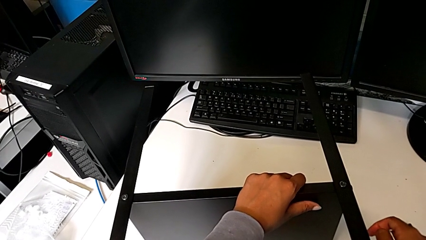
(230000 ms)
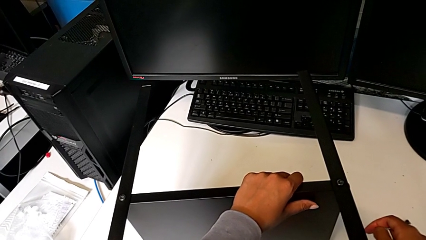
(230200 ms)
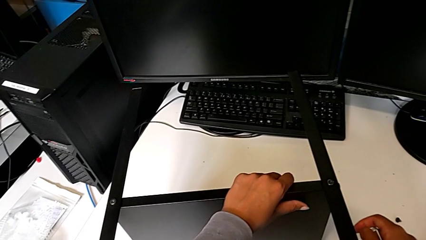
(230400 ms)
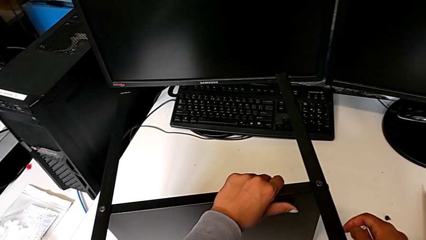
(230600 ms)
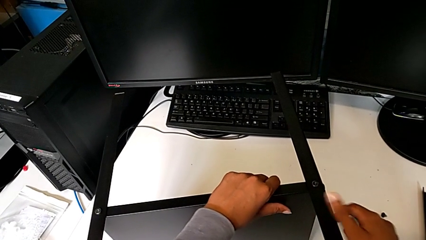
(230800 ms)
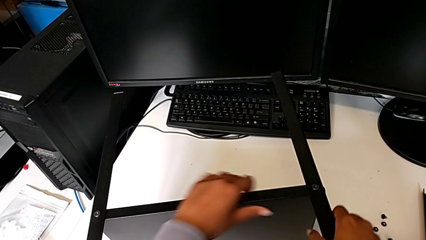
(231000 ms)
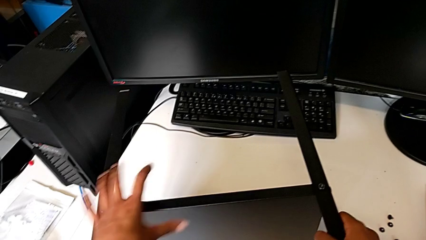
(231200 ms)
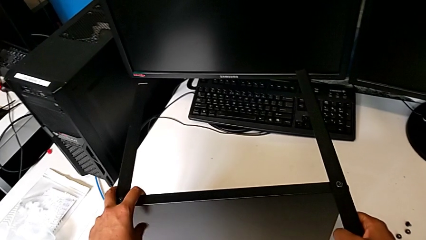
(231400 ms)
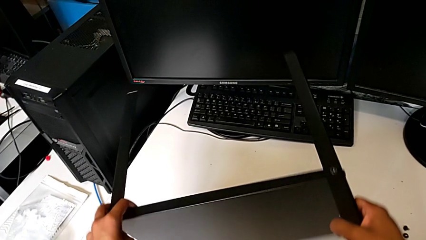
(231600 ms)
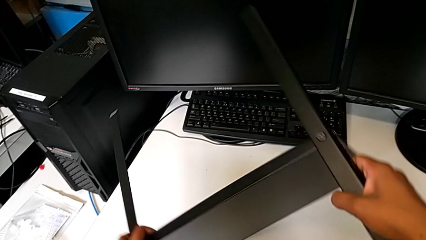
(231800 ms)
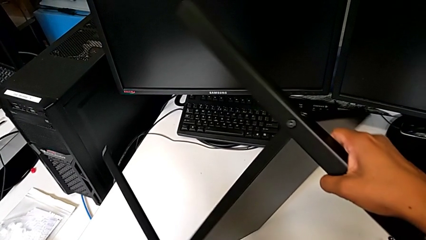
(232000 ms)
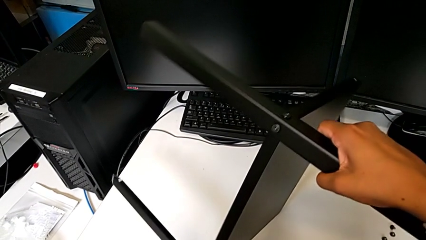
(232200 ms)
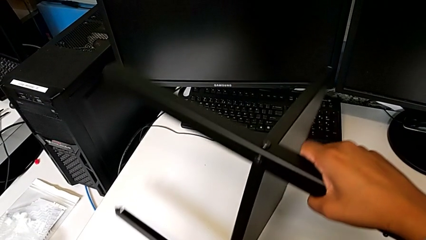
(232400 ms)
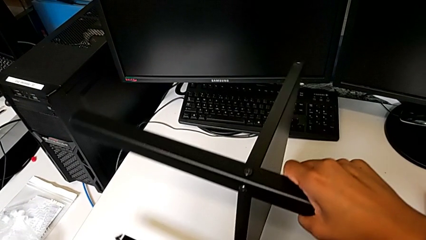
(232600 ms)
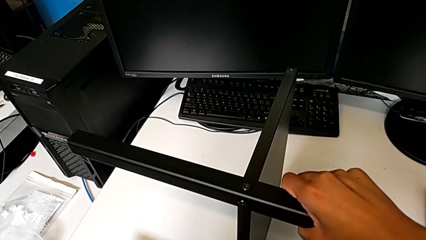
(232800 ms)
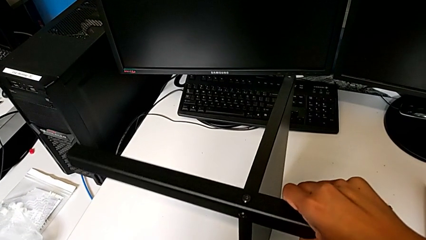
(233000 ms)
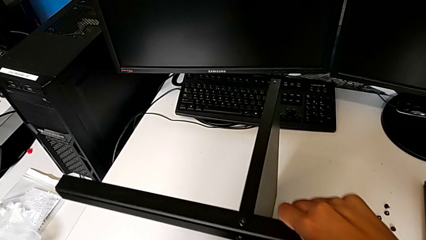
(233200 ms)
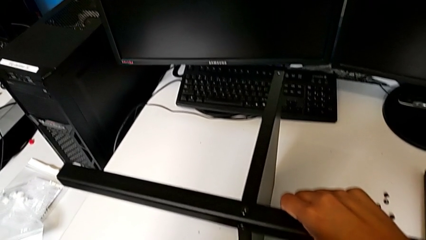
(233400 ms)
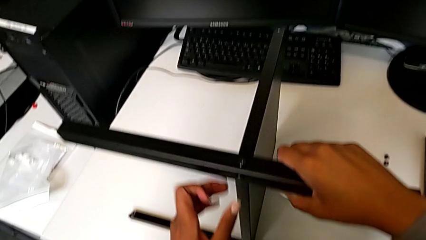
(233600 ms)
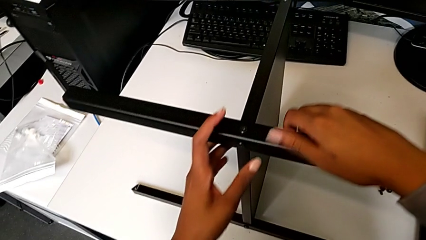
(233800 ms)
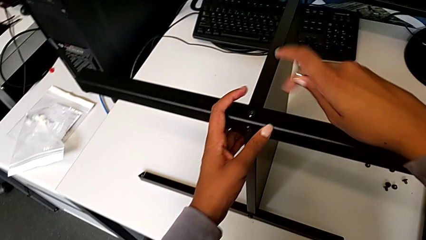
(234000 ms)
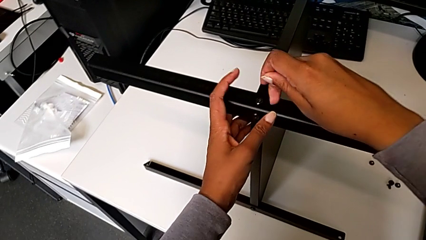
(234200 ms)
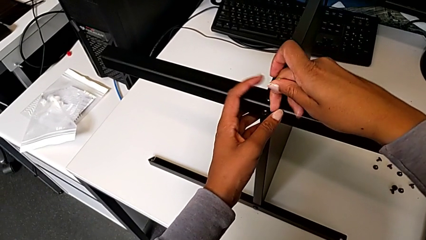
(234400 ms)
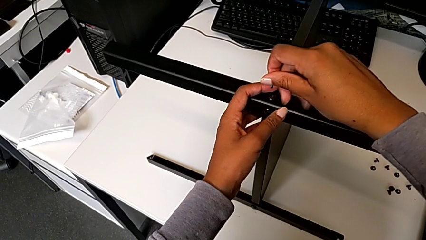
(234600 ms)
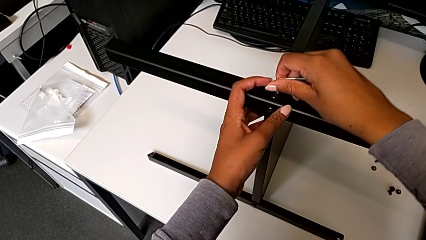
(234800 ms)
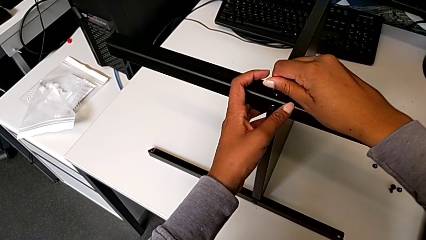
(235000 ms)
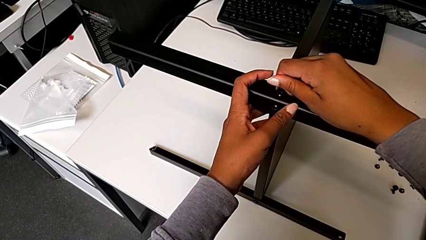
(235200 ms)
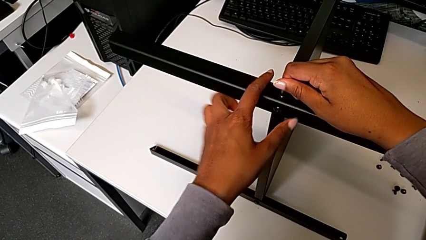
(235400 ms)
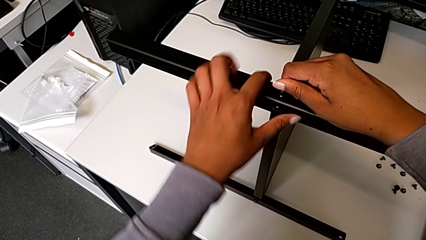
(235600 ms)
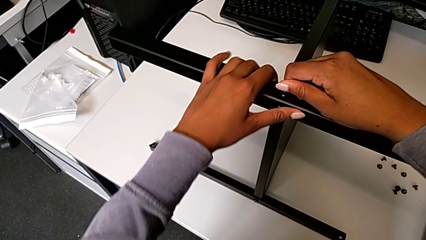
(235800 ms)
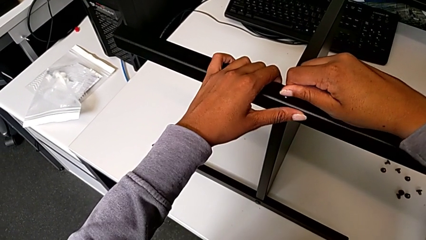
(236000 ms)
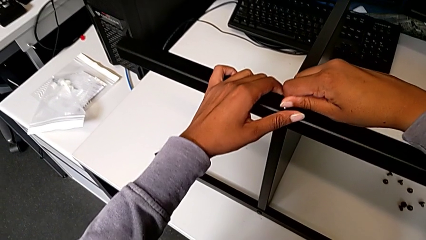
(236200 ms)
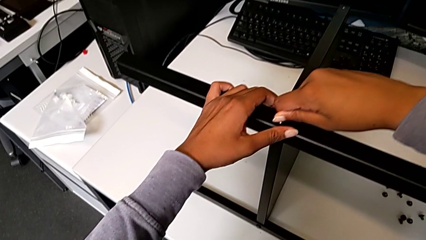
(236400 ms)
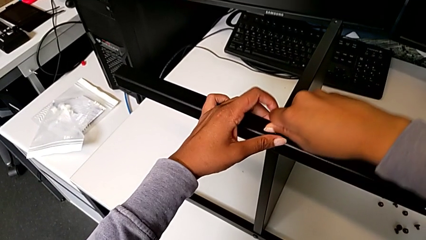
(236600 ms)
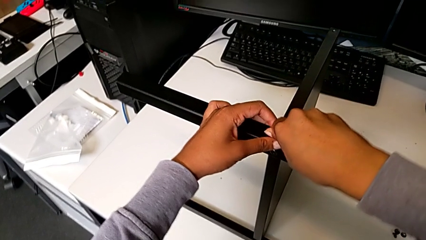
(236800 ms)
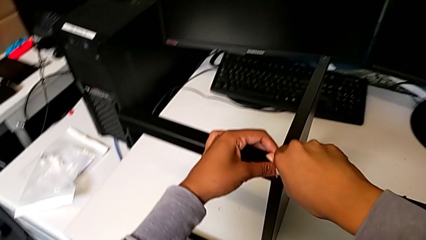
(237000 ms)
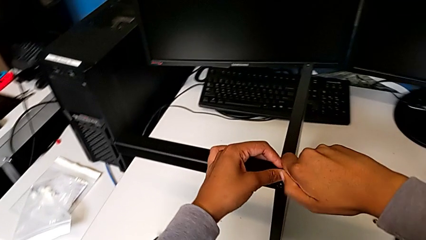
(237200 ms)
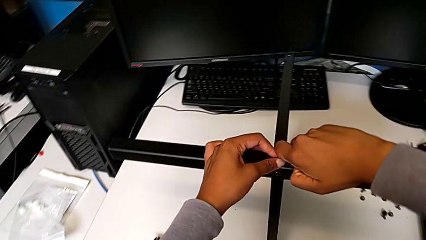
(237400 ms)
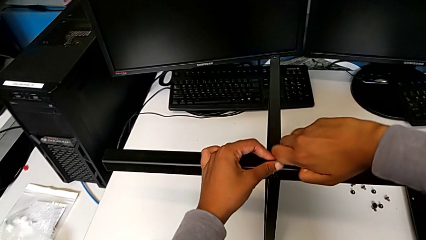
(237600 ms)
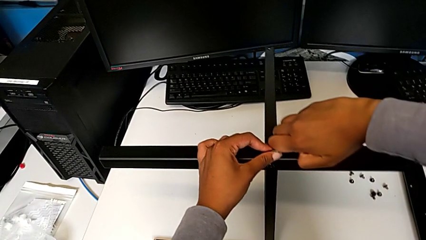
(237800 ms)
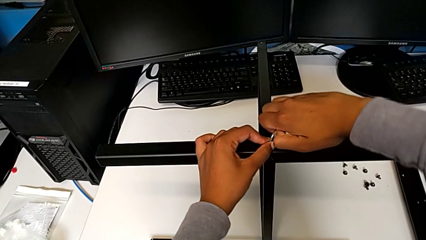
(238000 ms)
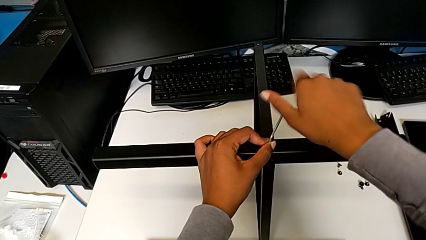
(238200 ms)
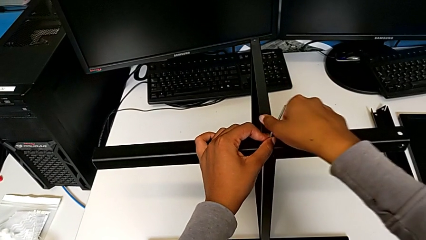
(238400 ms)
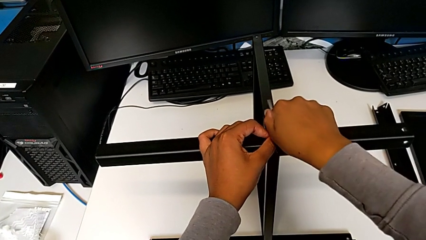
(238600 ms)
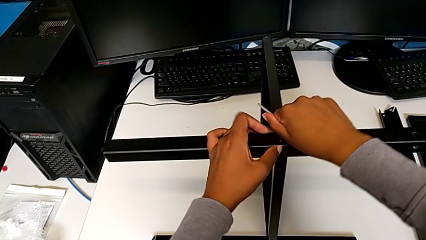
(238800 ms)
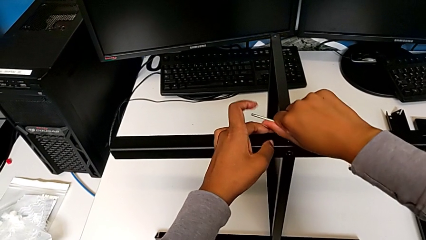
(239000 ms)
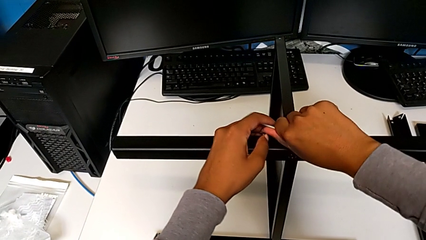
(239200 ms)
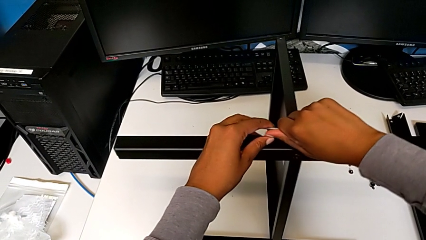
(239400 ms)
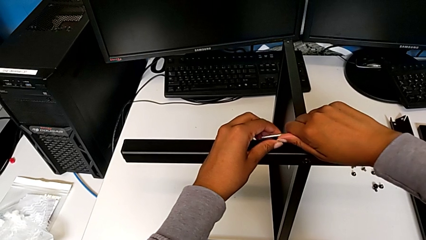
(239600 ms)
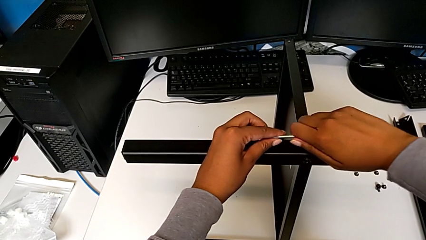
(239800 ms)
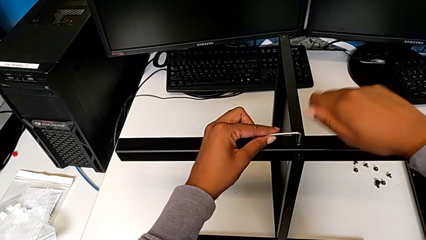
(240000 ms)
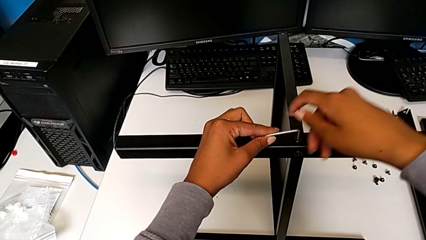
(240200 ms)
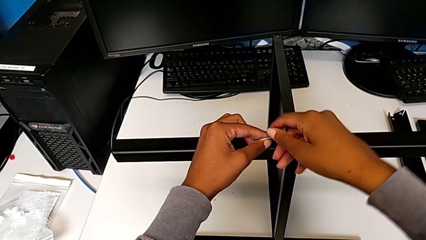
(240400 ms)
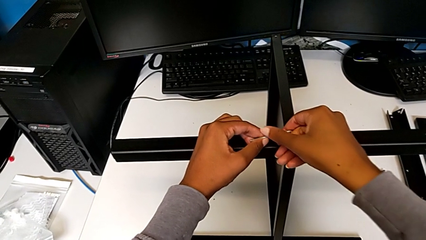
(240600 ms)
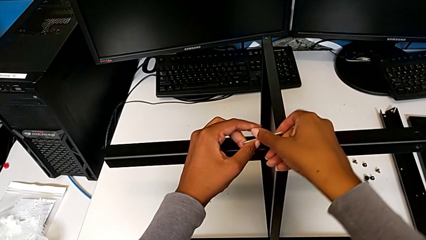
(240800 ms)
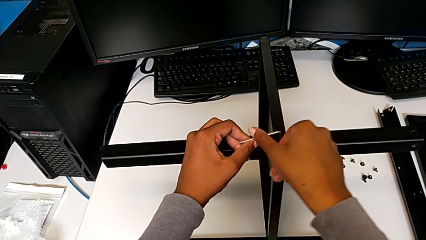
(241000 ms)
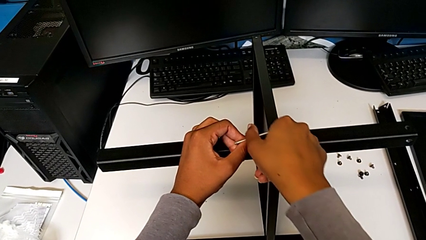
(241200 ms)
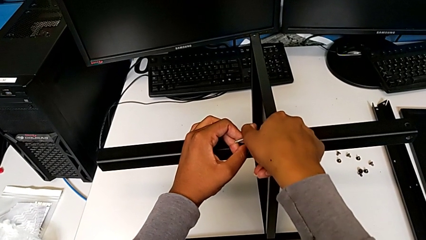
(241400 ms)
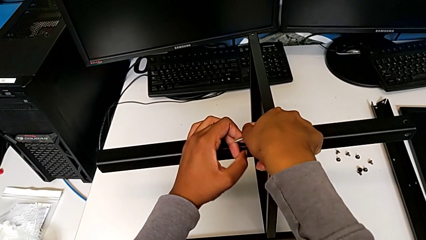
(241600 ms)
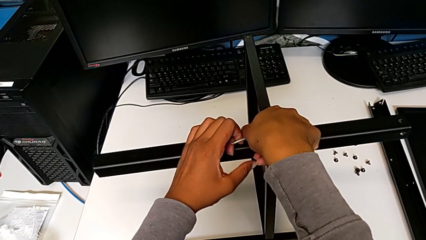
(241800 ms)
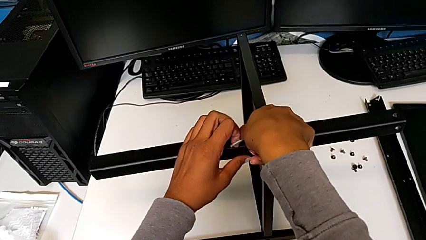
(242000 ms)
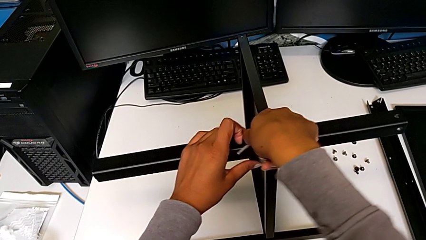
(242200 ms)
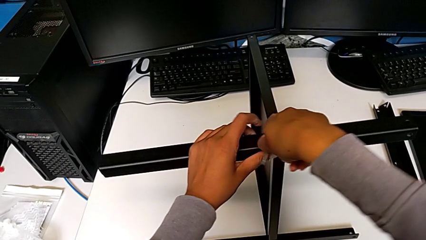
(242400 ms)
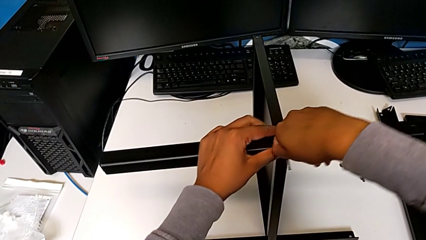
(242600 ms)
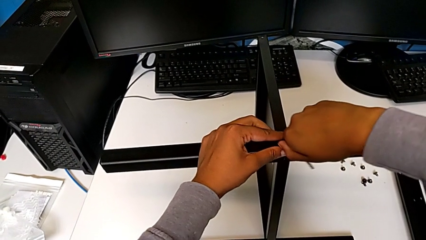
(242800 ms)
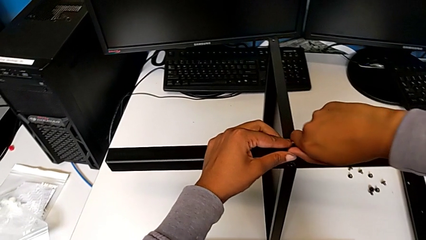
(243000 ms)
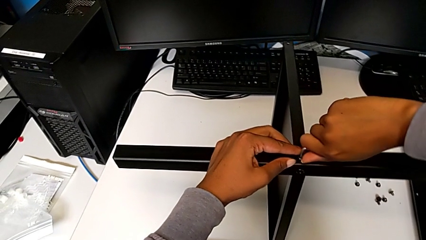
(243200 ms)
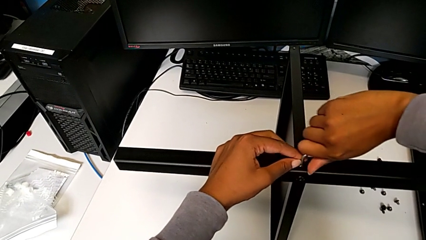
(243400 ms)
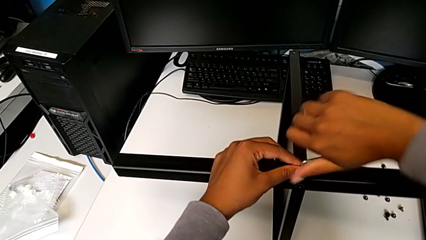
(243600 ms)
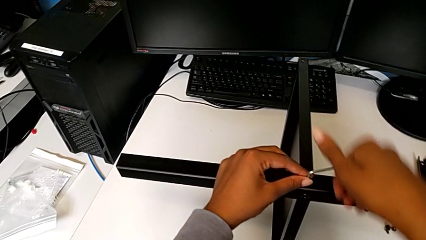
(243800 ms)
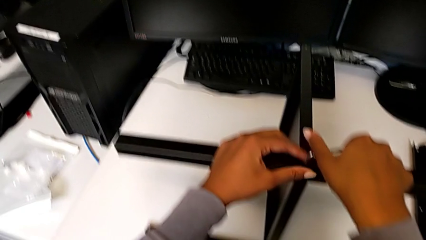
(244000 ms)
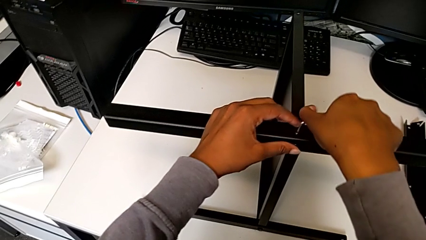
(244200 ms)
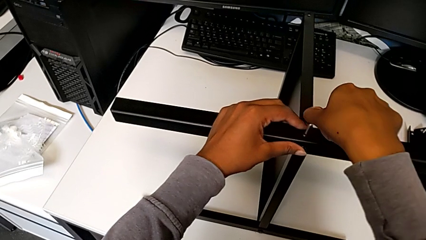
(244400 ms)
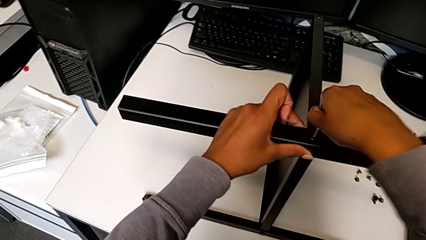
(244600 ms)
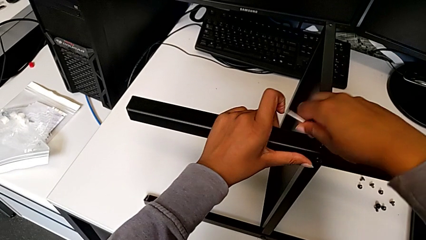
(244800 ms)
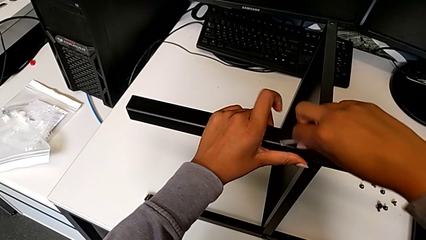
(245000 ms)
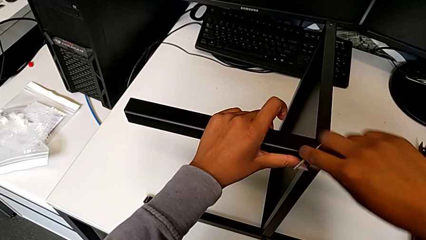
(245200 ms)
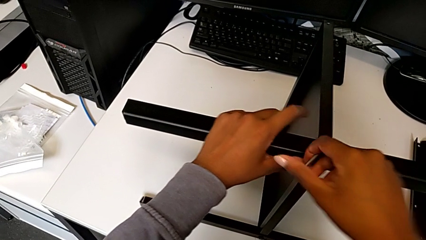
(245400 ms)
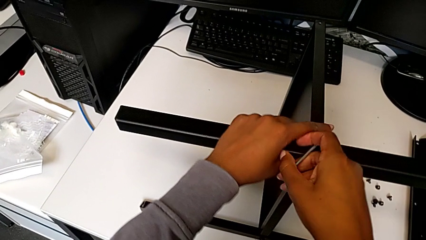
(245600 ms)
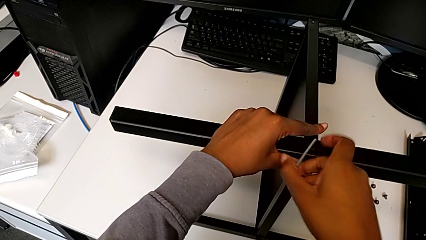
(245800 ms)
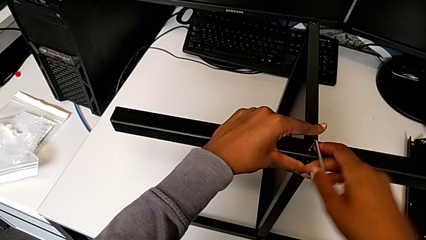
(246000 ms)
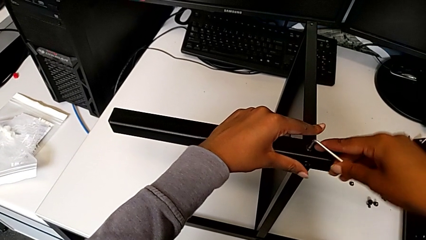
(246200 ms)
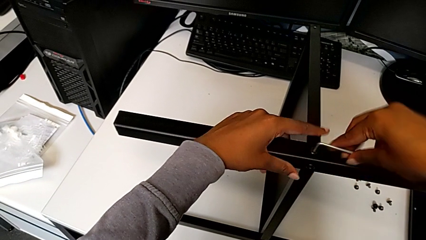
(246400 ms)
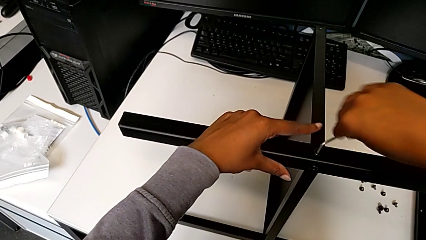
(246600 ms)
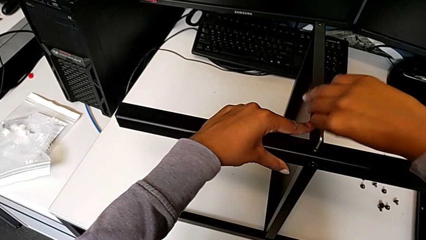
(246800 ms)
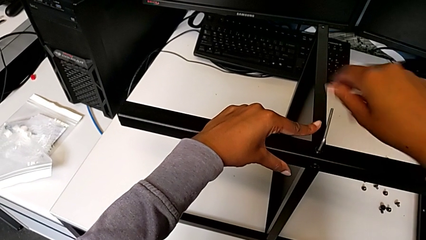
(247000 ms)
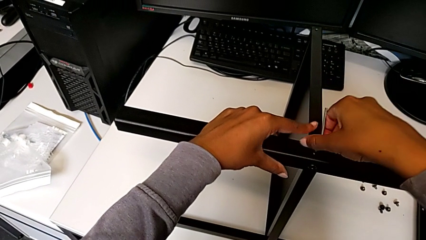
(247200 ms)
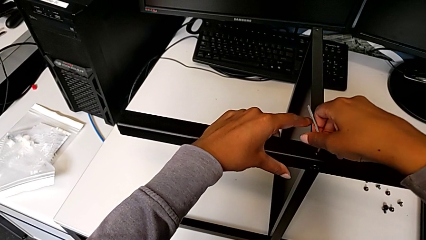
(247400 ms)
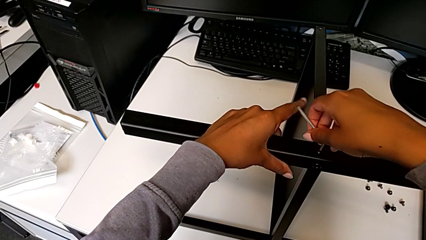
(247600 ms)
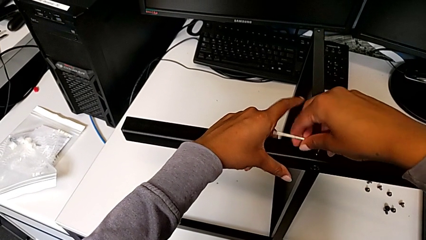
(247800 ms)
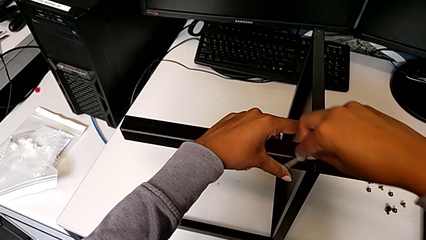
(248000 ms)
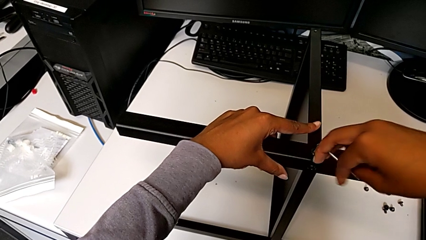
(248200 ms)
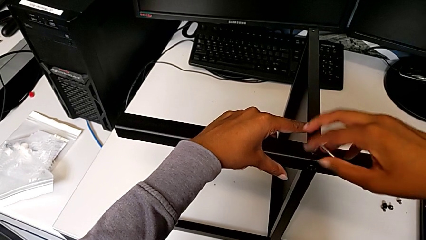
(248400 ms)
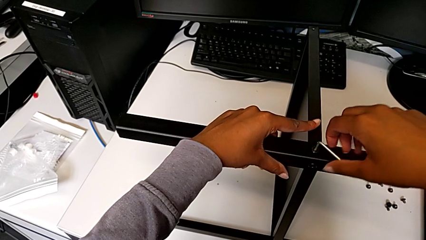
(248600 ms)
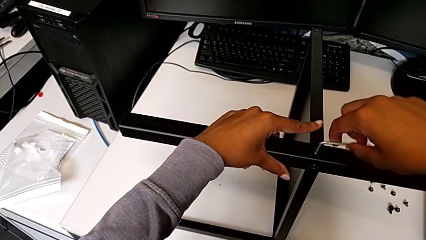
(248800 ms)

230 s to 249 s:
The camera wearer is disassembling the third leg from the shelf. They rotate the nightstand, insert the Allen wrench and begin to unscrew the hex socket head.
